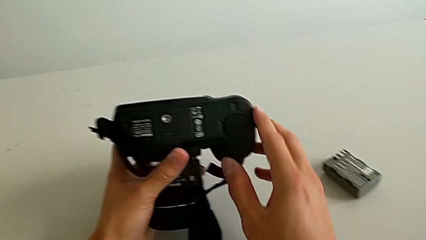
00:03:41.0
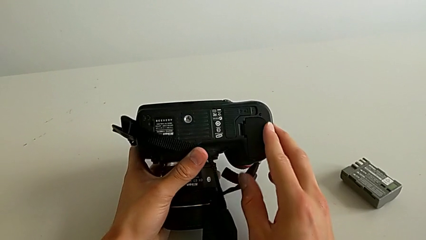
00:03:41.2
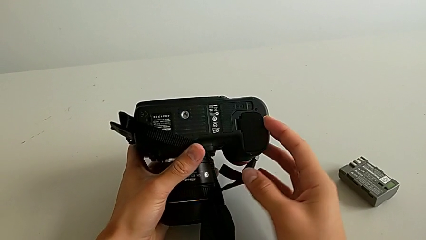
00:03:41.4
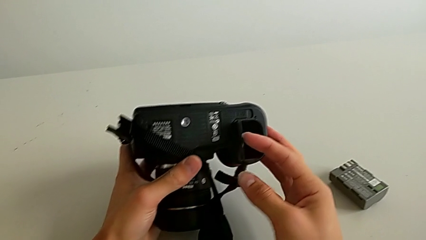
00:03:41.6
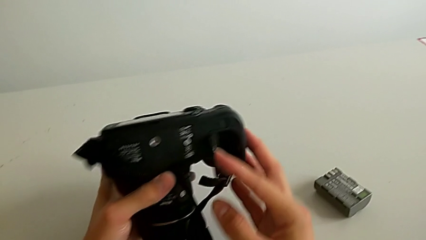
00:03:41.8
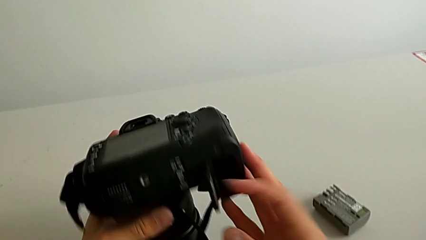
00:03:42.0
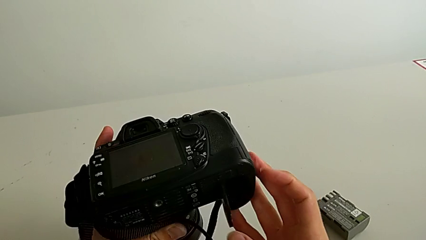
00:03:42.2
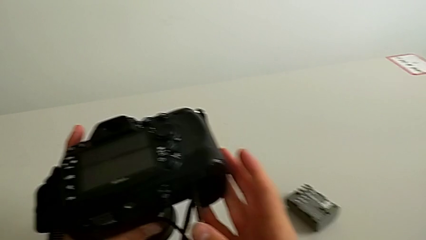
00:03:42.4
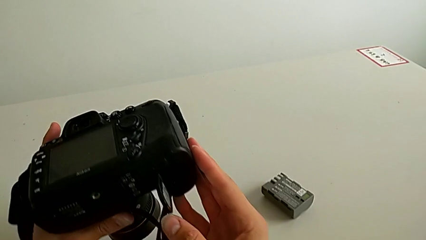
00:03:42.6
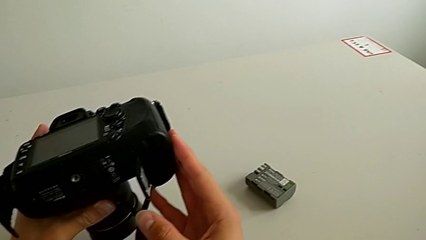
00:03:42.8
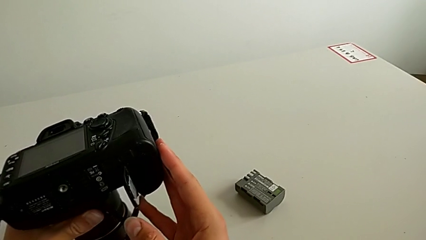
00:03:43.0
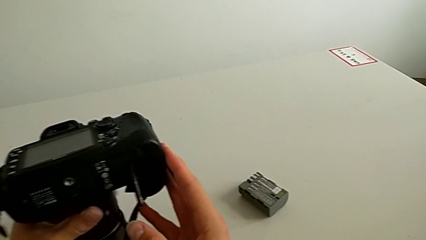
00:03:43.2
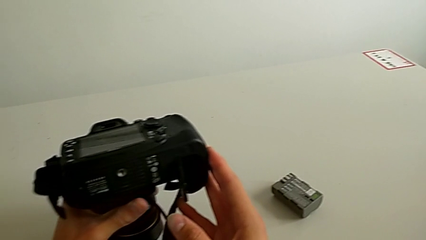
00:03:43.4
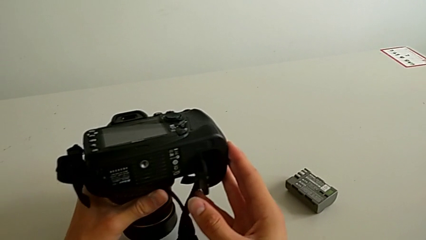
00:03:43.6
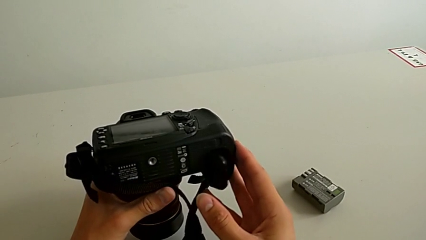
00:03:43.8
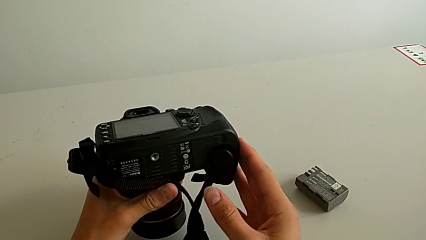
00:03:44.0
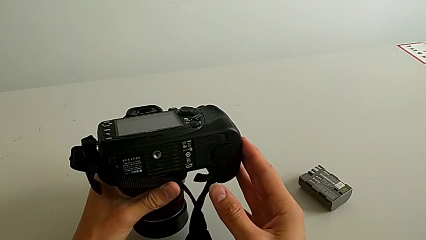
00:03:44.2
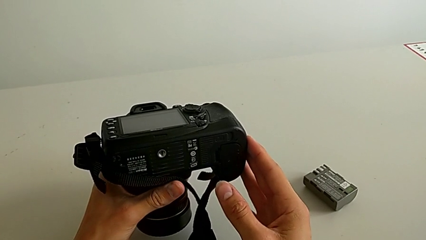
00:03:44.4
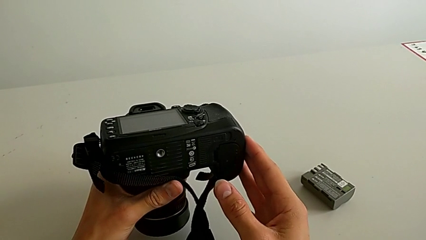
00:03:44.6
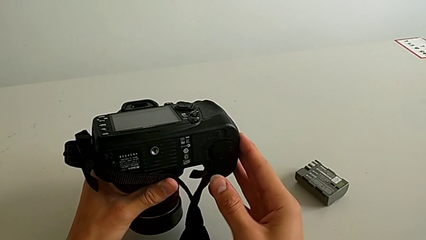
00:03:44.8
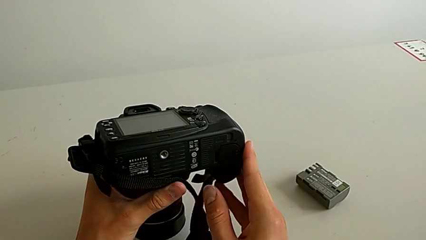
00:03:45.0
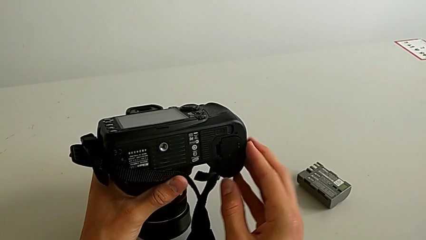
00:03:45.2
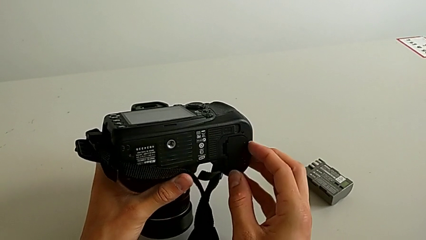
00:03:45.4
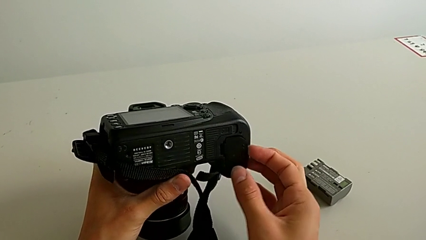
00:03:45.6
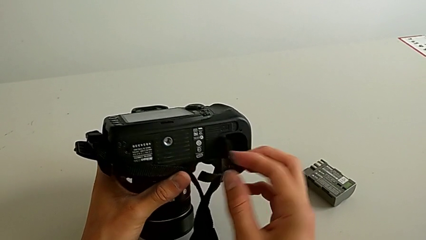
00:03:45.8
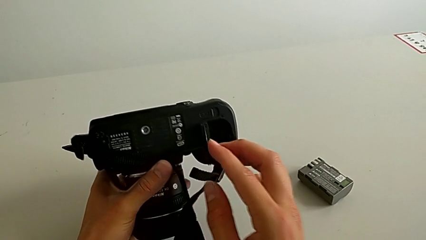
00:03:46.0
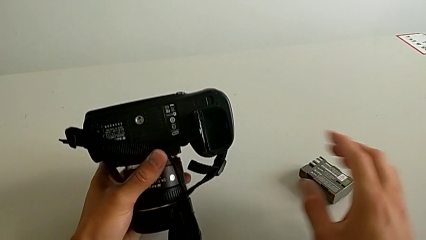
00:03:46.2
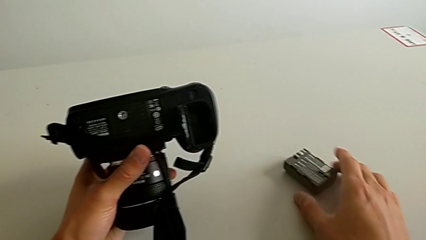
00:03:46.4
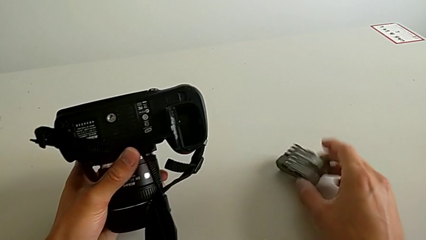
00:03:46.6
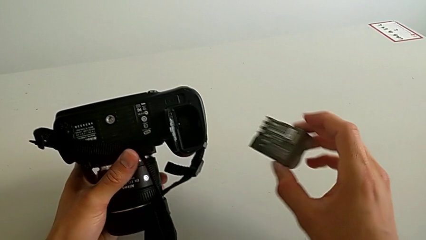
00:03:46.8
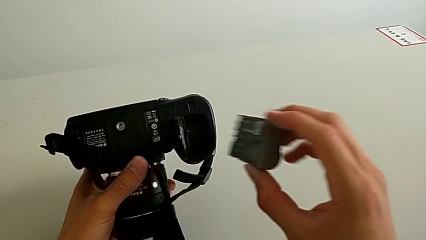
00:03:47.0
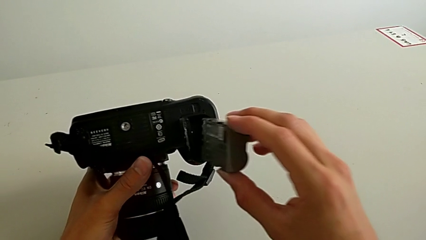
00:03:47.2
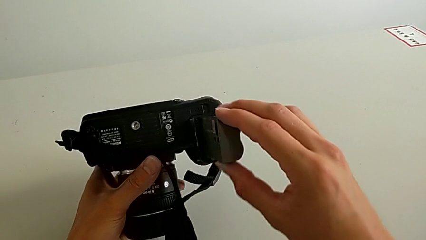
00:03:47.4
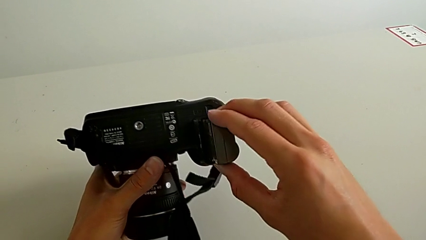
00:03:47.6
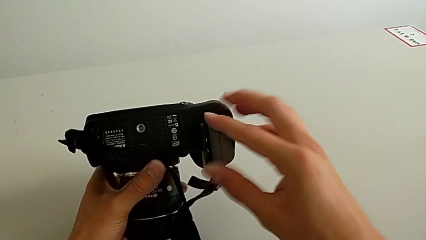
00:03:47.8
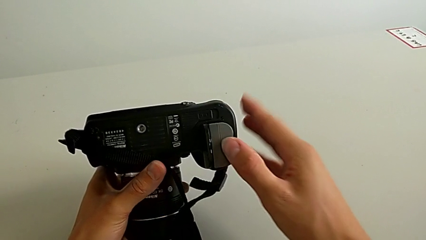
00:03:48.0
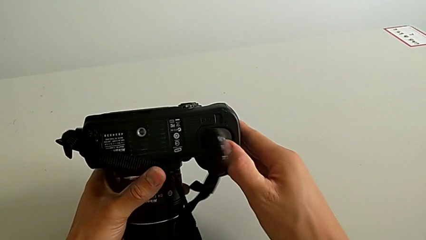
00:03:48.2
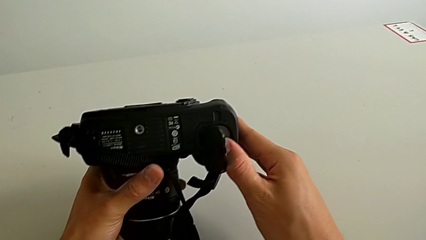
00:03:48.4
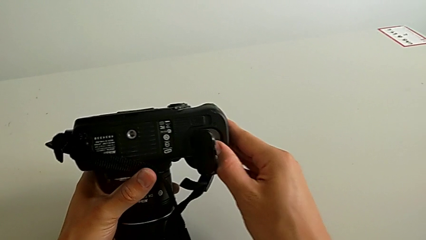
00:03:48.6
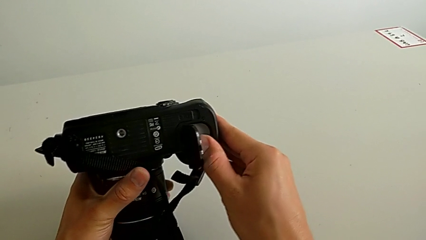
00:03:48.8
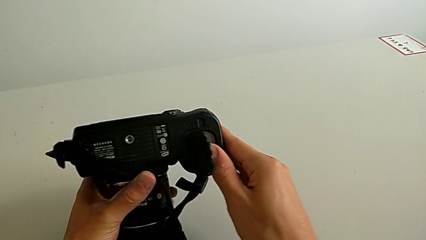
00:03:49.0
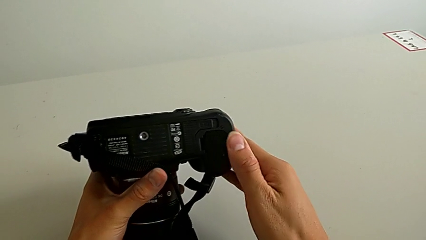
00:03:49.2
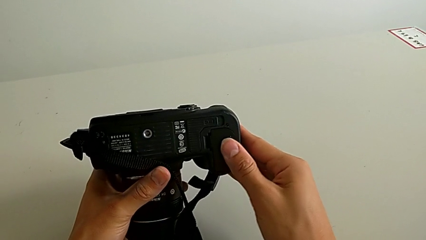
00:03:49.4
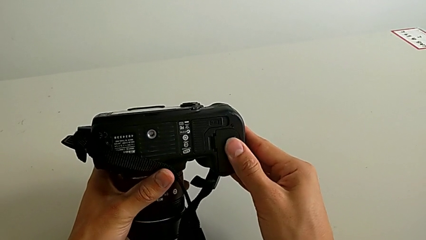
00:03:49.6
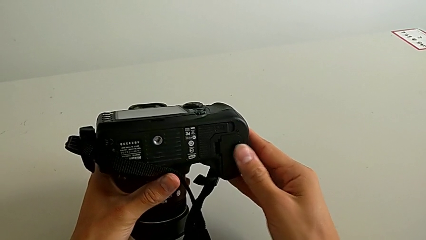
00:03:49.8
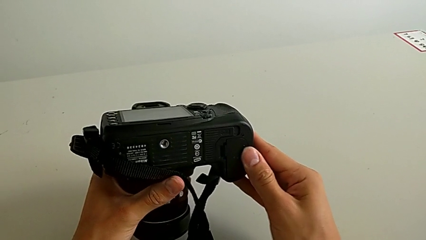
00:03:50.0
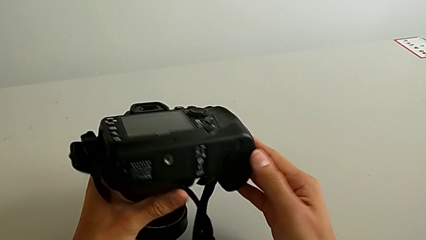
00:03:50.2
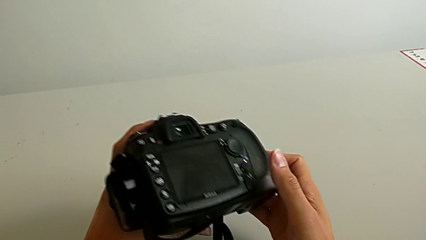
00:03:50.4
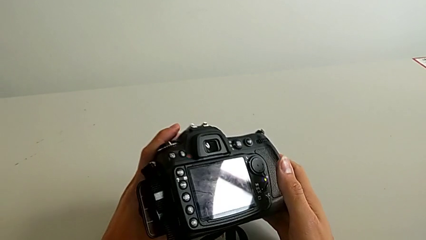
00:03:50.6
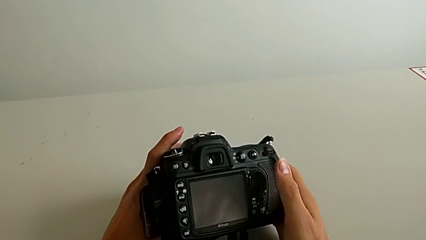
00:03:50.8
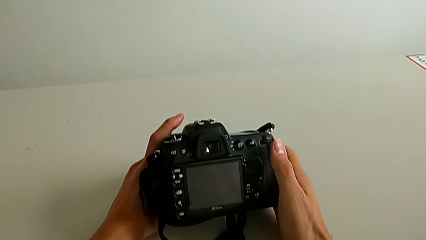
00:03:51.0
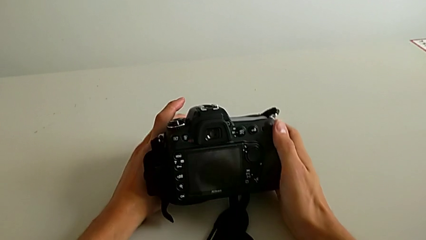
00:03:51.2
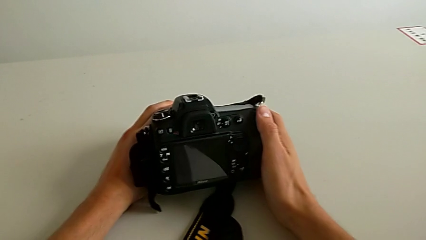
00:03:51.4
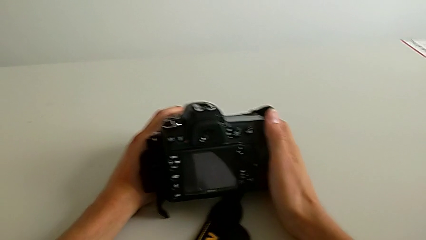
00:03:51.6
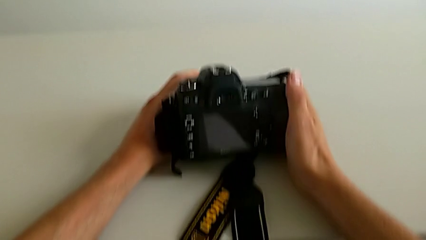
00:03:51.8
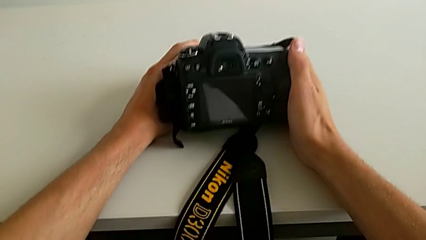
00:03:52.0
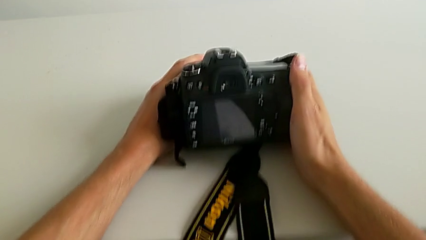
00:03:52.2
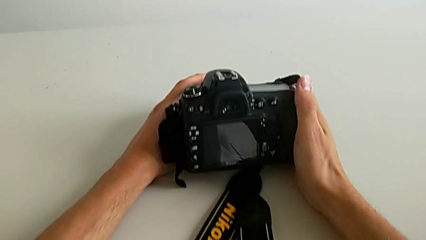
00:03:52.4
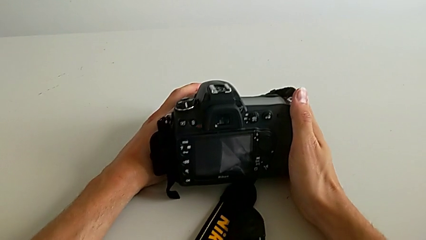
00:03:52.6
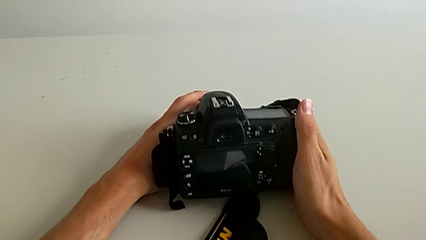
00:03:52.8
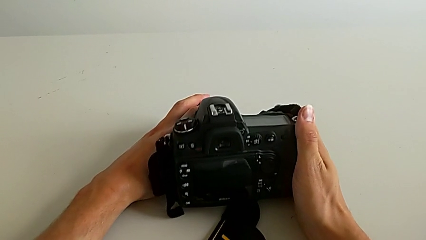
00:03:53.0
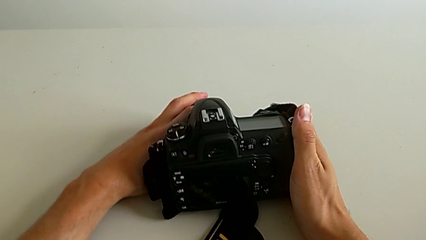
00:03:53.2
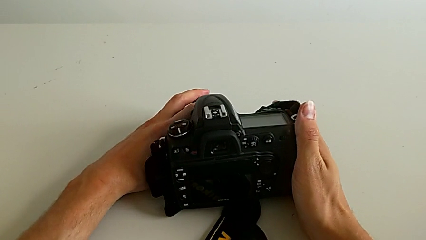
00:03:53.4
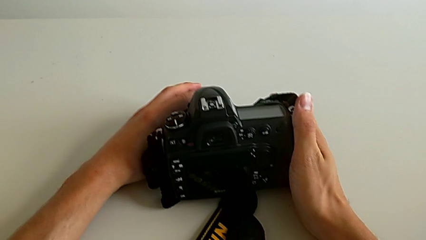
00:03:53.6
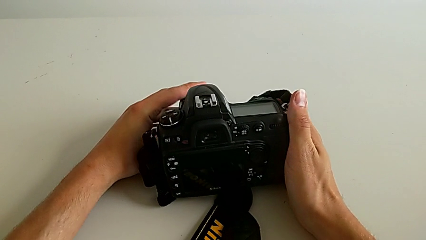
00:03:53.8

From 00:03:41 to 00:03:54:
The camera wearer is exchanging their DSLR's battery. They open the battery door, inspect it, open it, grab the battery, insert it, close the battery door and place the DSLR.
